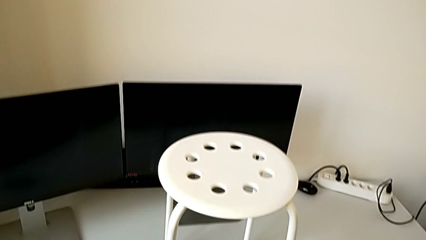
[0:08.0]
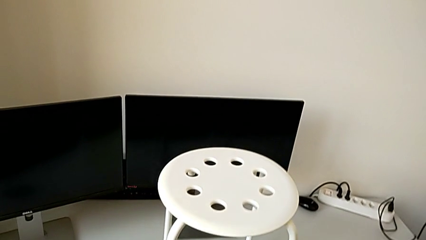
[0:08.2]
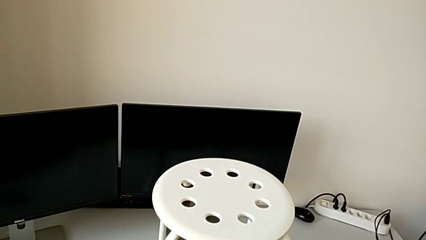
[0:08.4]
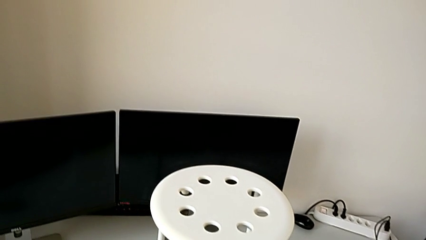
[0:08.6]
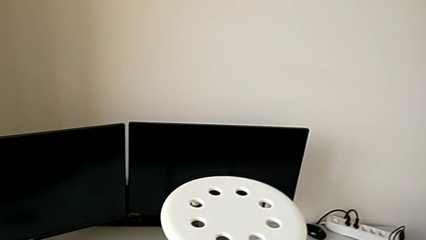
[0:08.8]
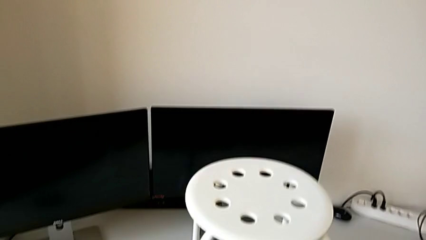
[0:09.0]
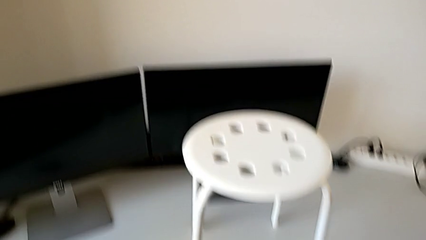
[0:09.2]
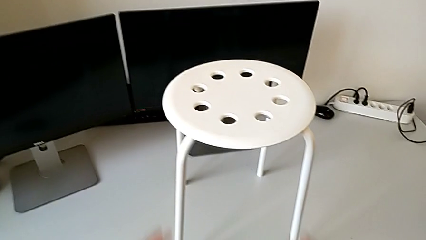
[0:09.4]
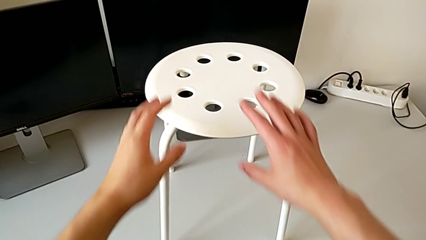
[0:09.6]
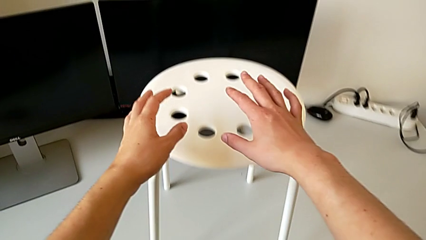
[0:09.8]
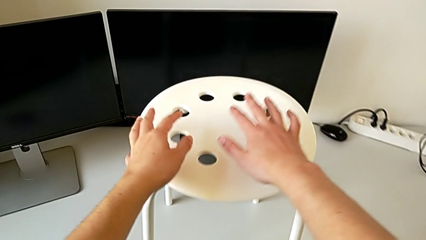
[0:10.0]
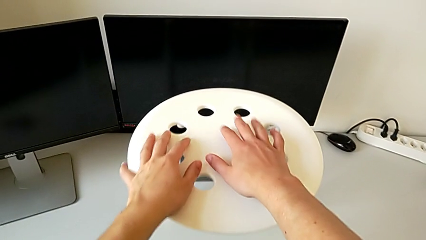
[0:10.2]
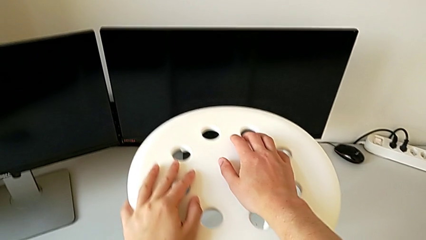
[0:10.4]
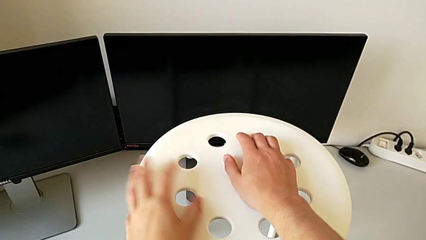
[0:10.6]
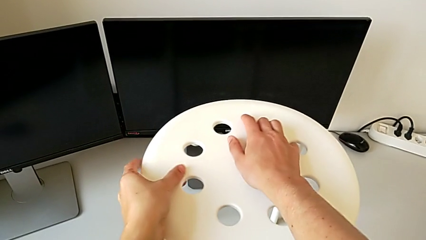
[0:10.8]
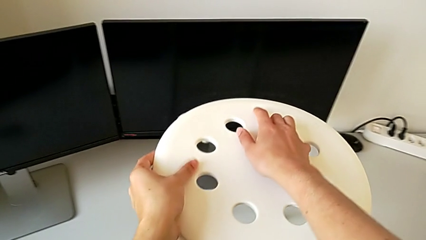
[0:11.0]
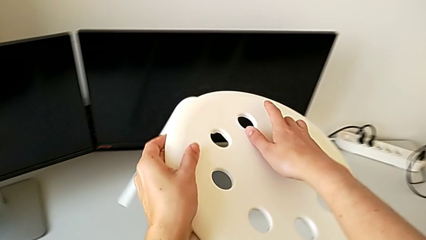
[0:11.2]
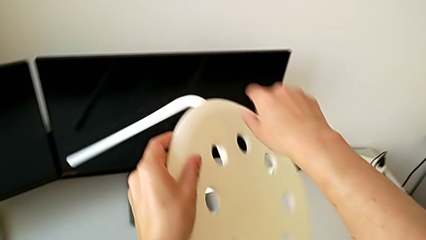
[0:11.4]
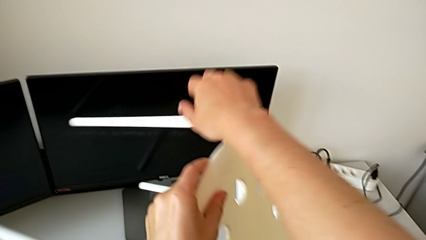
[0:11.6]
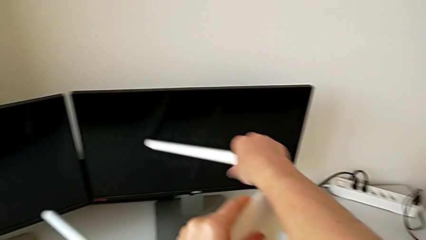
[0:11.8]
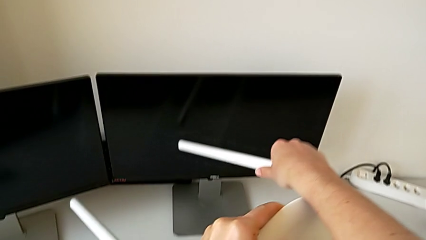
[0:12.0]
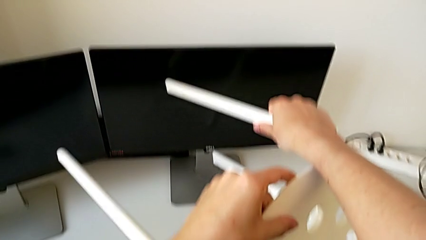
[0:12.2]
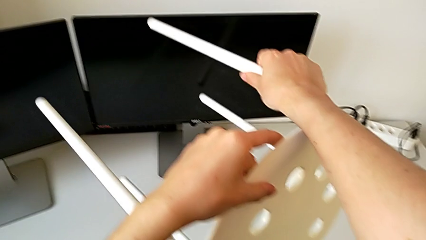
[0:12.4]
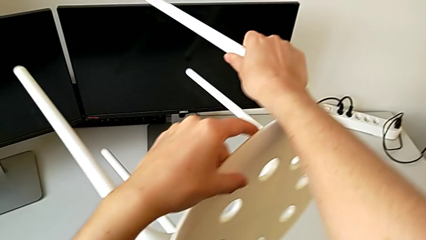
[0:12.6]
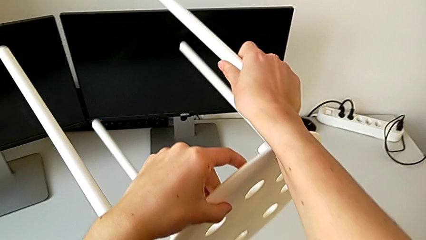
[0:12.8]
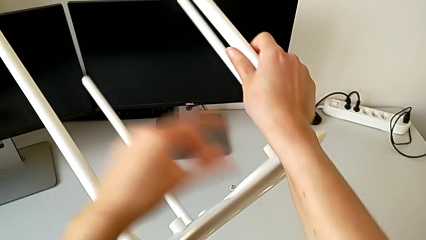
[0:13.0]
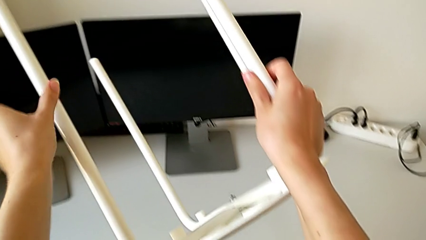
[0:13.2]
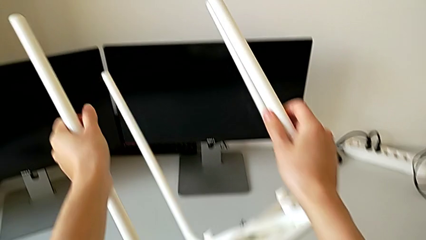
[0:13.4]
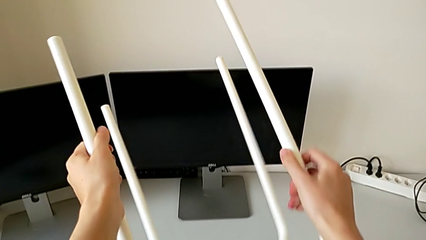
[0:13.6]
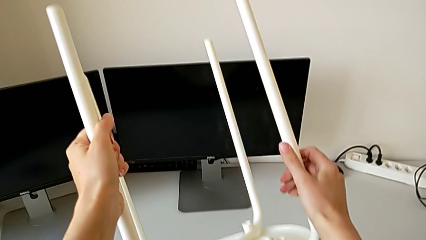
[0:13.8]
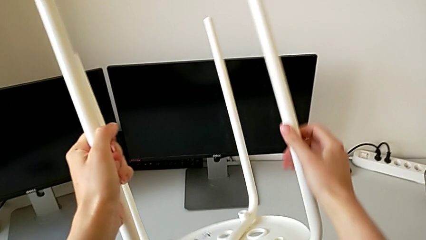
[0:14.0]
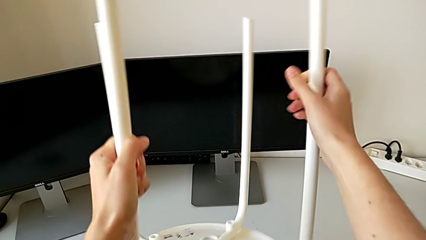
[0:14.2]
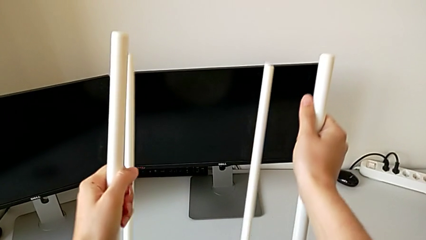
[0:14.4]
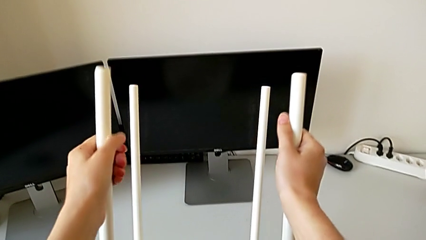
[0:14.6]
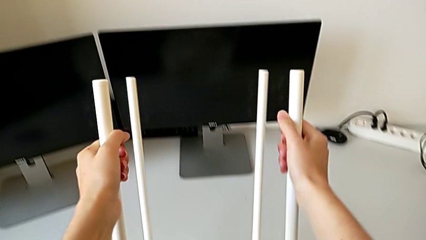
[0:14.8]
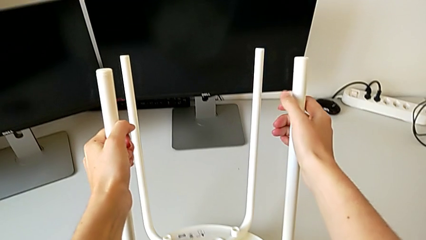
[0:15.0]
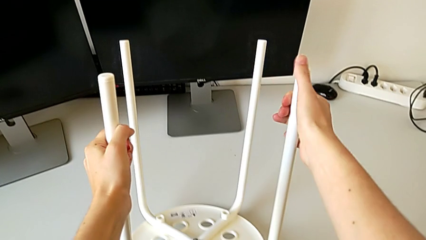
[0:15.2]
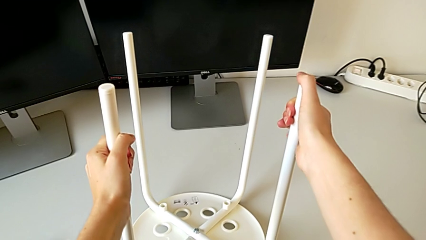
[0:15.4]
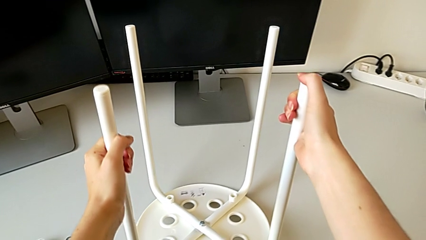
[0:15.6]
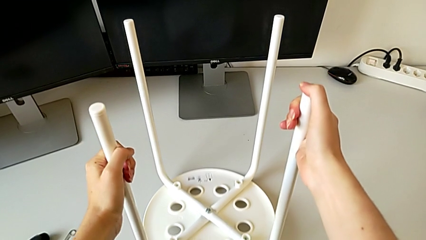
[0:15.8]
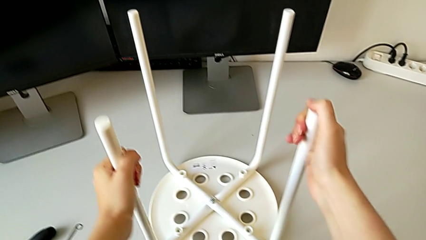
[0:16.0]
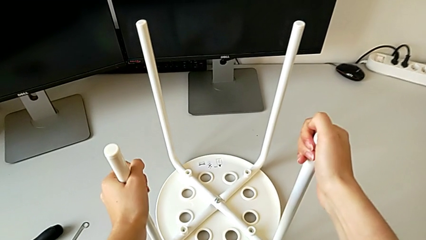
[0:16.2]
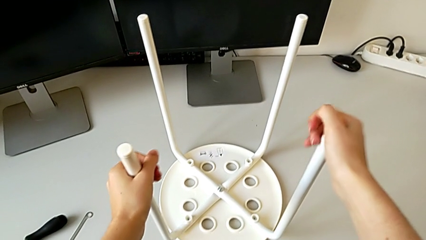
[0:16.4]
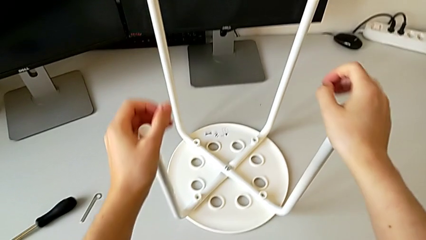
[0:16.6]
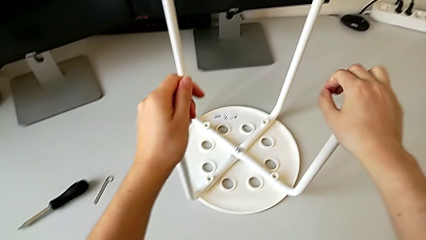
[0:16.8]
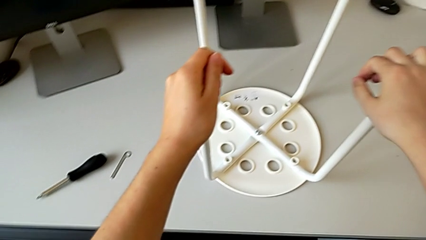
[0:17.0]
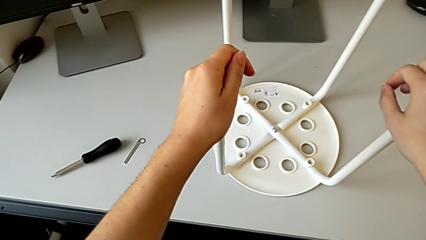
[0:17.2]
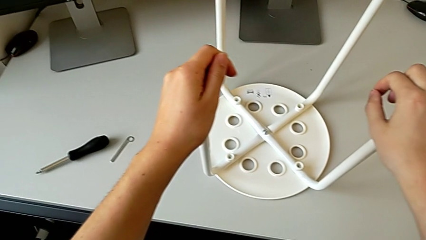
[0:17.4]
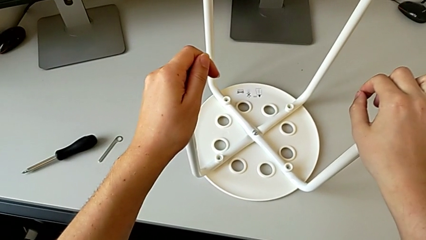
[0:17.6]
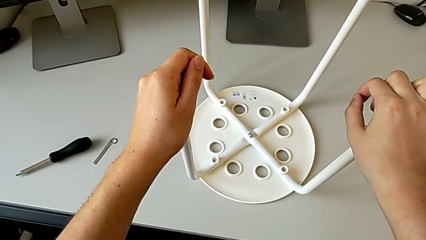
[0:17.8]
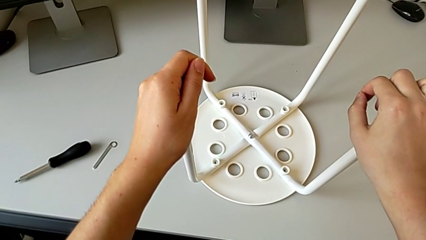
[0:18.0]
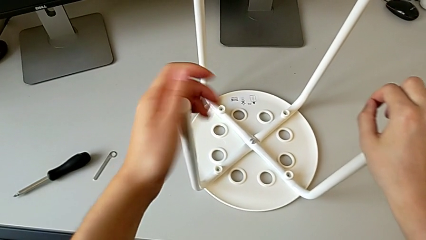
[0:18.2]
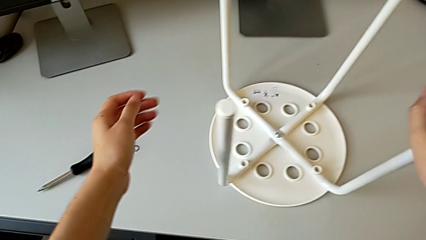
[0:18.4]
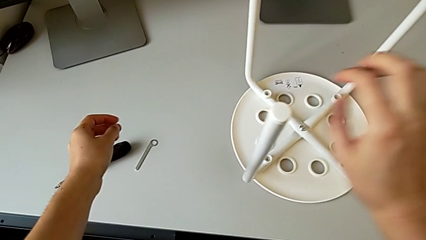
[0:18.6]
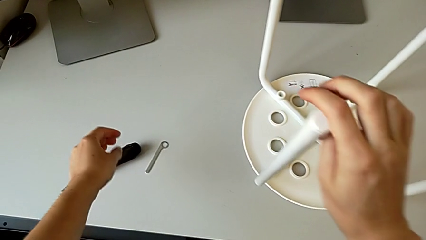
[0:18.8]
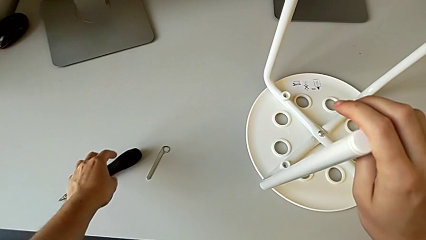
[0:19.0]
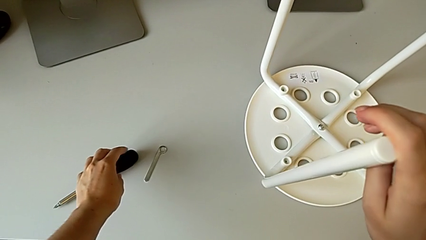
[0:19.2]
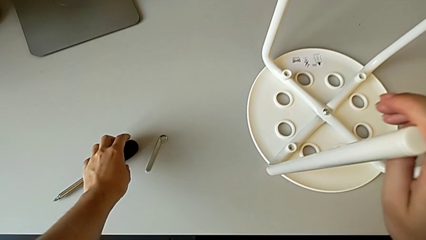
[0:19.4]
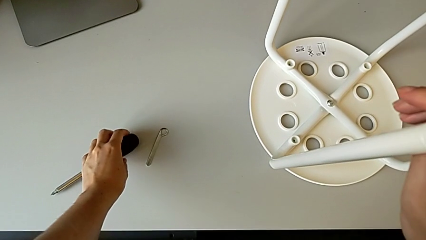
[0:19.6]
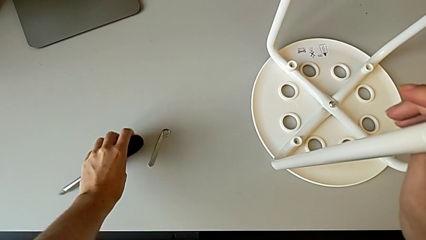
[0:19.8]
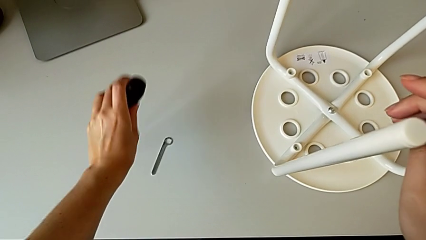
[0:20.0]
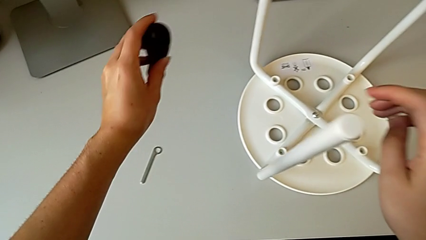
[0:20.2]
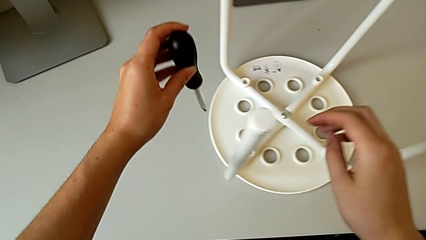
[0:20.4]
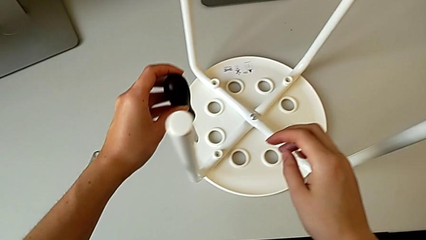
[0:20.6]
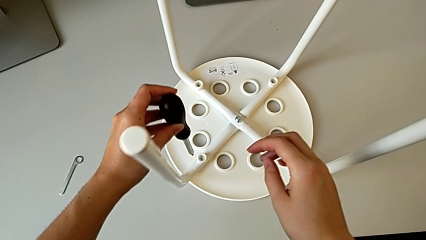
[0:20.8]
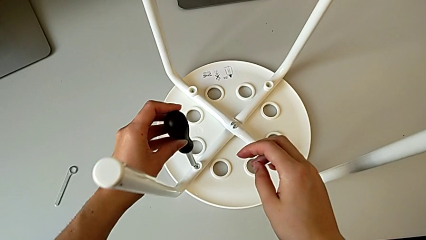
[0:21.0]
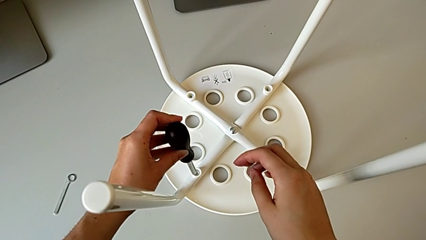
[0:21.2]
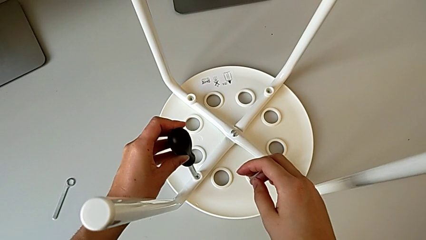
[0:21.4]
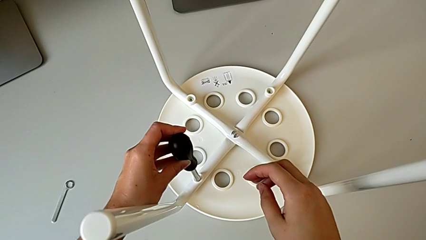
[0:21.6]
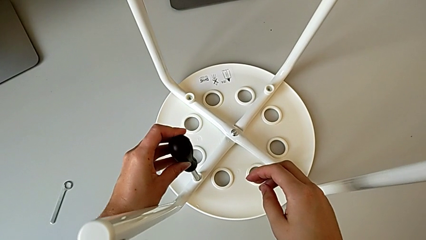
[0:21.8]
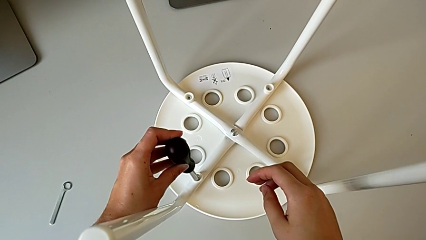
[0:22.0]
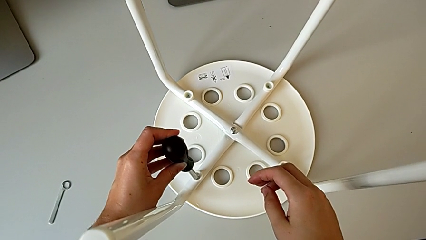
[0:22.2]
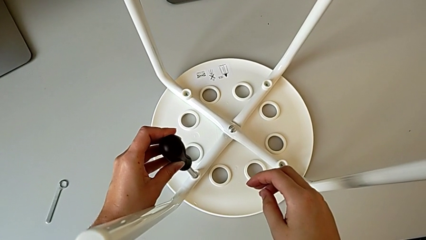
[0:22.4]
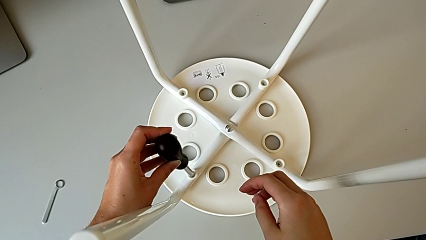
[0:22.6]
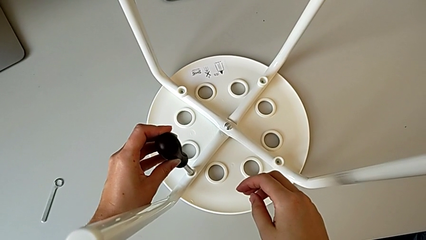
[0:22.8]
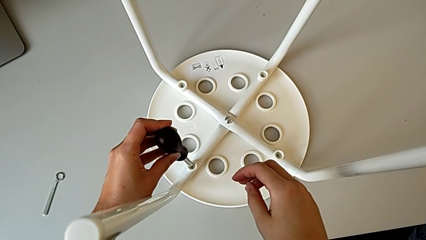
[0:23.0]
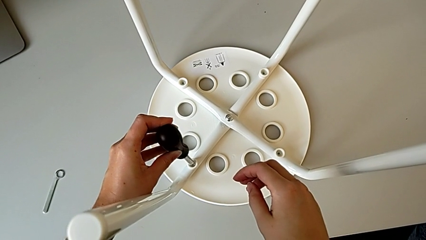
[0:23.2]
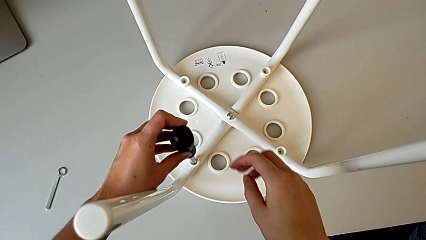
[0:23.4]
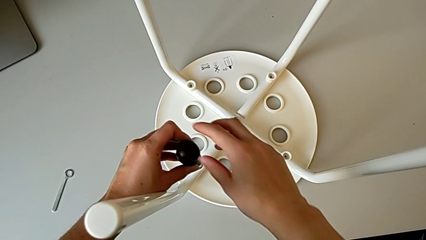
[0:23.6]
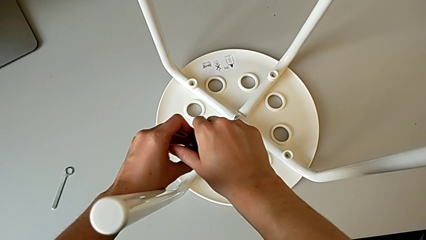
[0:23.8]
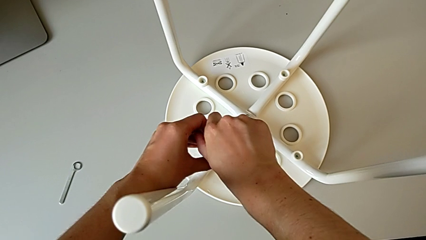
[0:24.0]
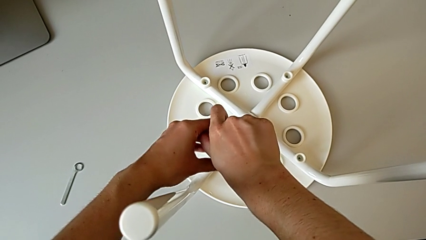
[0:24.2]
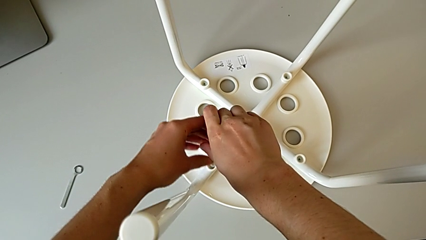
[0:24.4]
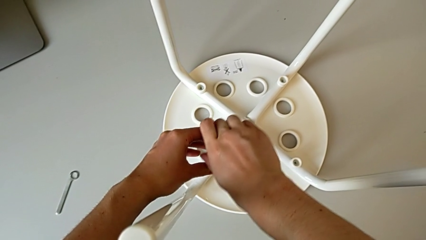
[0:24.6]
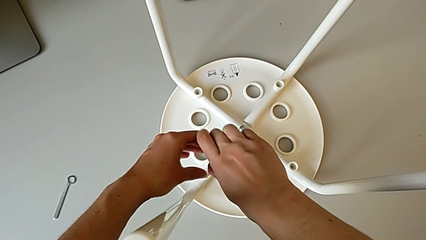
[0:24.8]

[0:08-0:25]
The camera wearer is unscrewing the first screw. They flip the stool, place it, grab the screwdriver, lift it and insert it.
